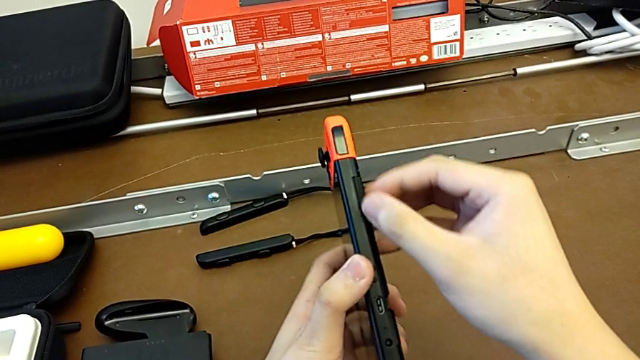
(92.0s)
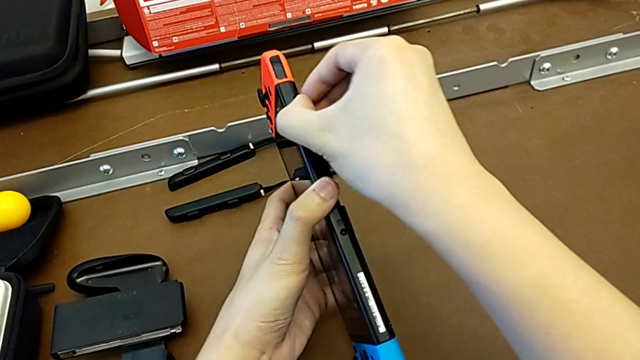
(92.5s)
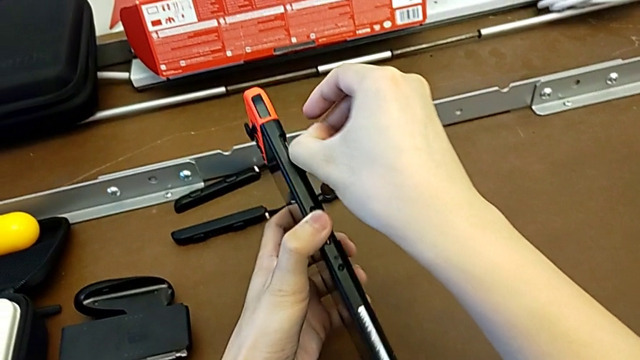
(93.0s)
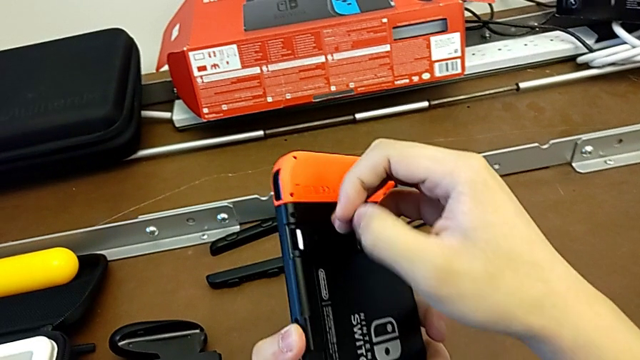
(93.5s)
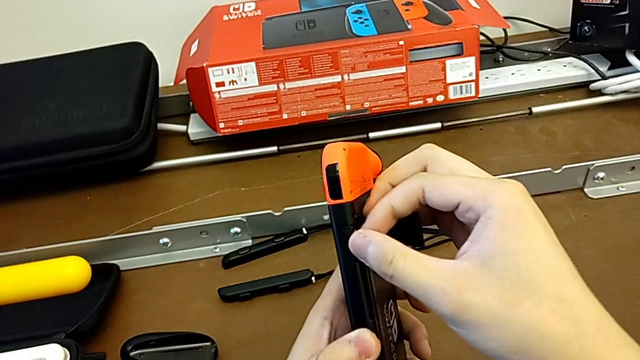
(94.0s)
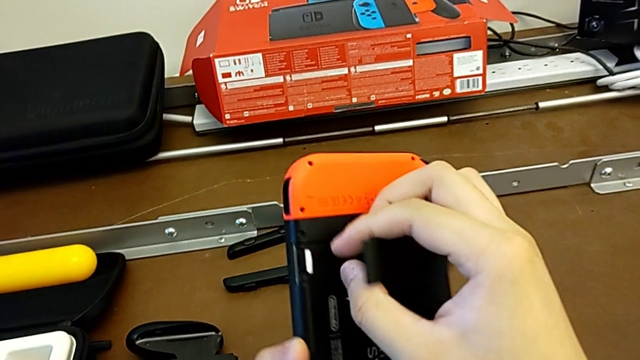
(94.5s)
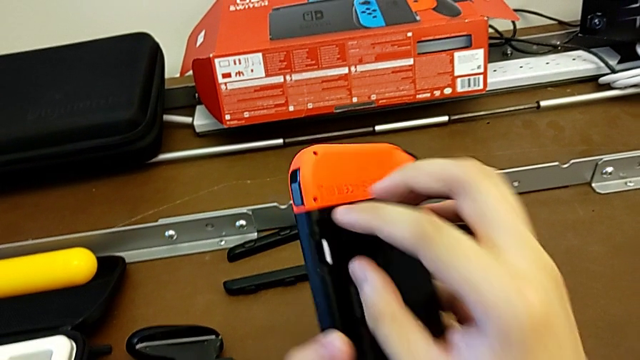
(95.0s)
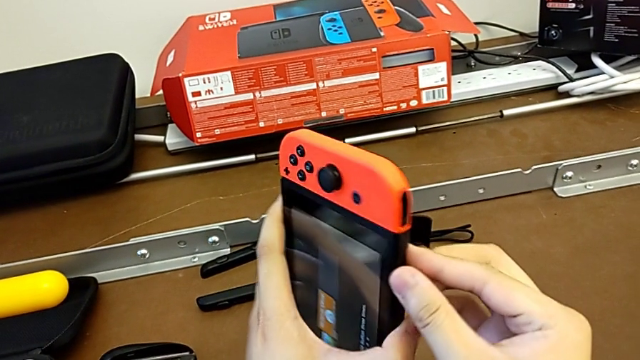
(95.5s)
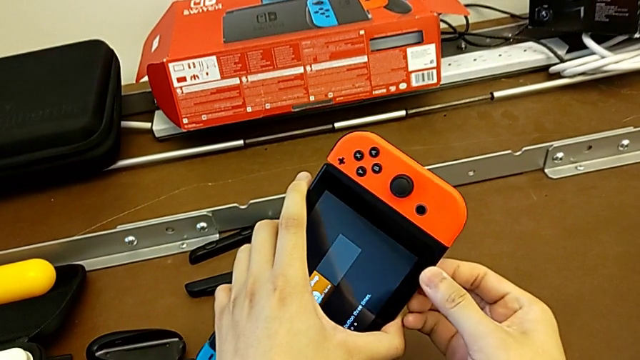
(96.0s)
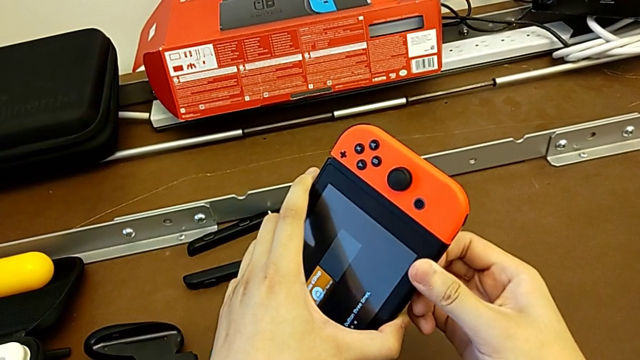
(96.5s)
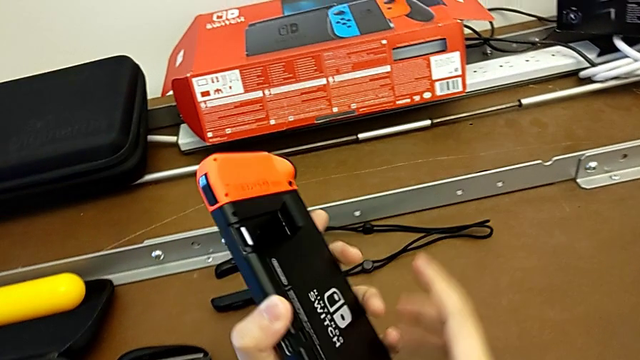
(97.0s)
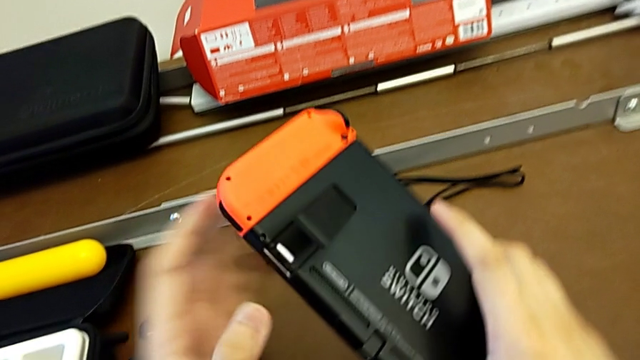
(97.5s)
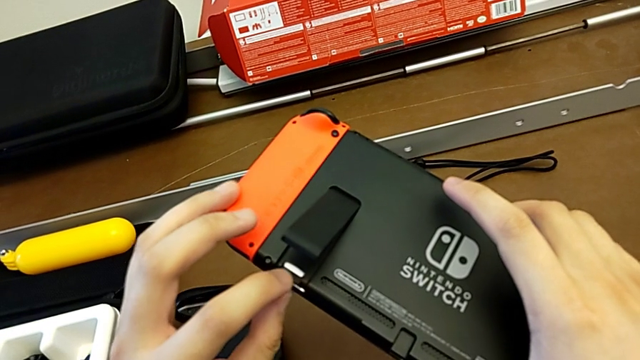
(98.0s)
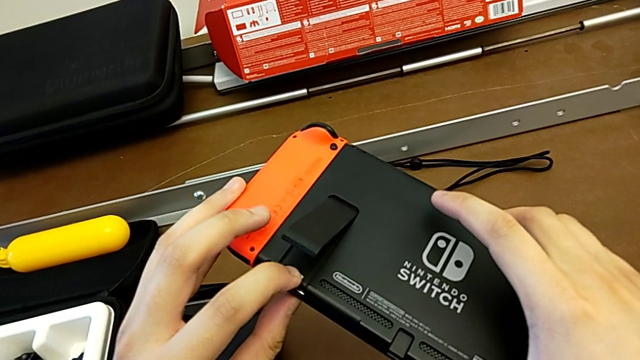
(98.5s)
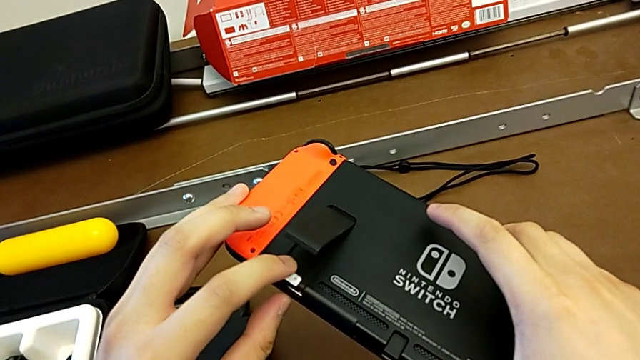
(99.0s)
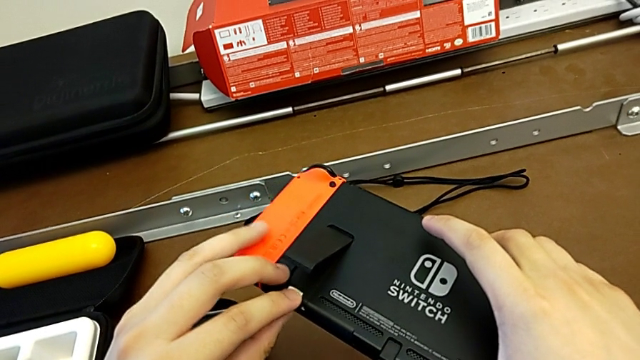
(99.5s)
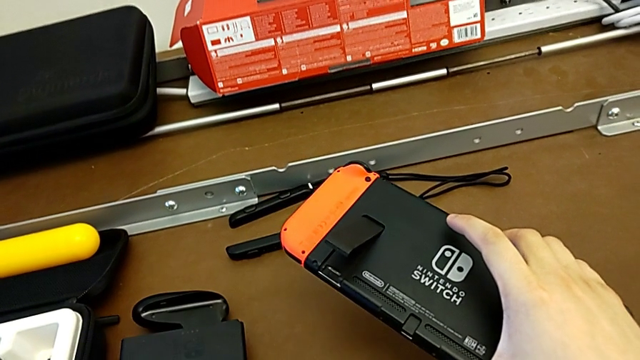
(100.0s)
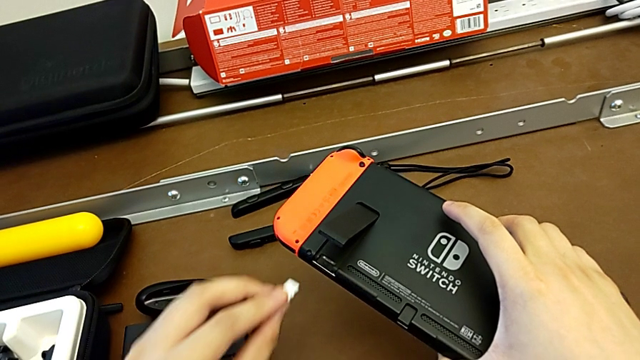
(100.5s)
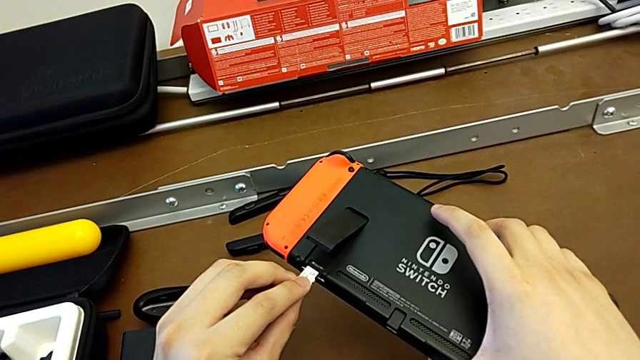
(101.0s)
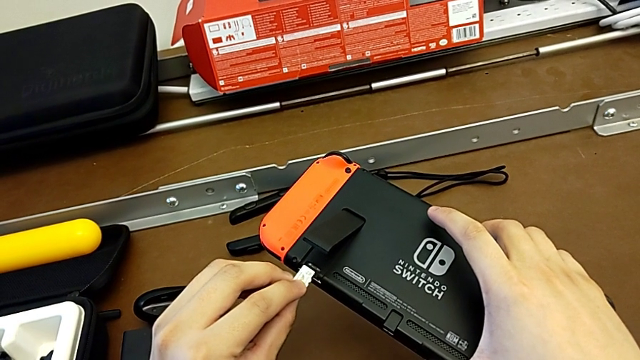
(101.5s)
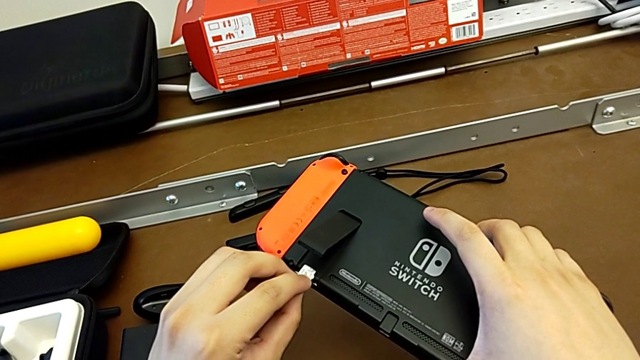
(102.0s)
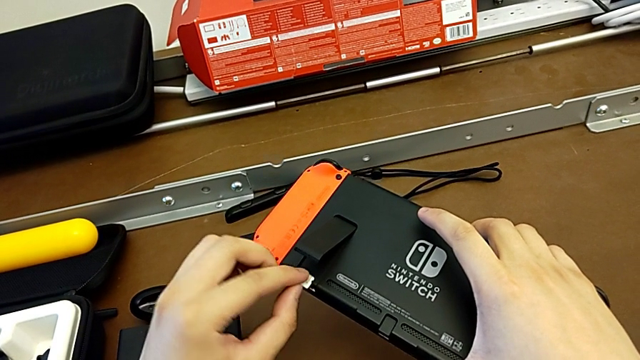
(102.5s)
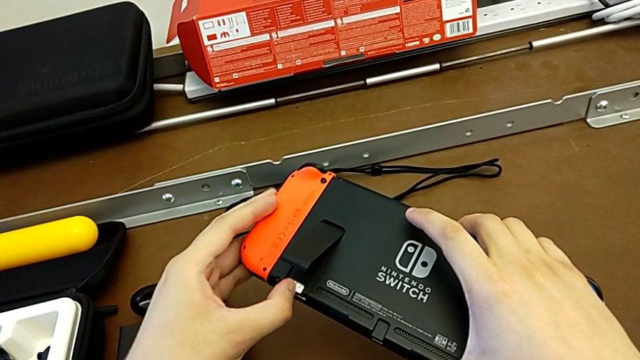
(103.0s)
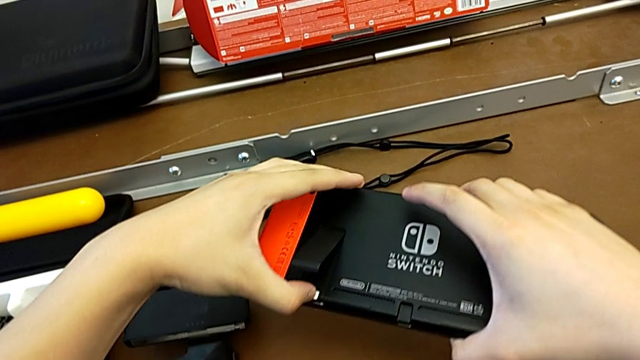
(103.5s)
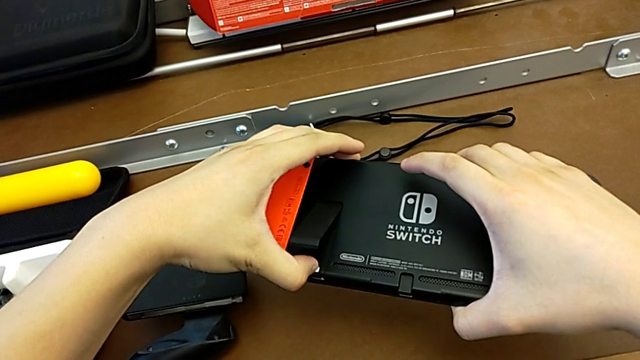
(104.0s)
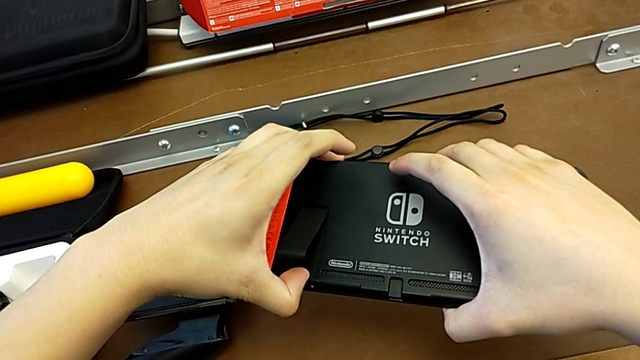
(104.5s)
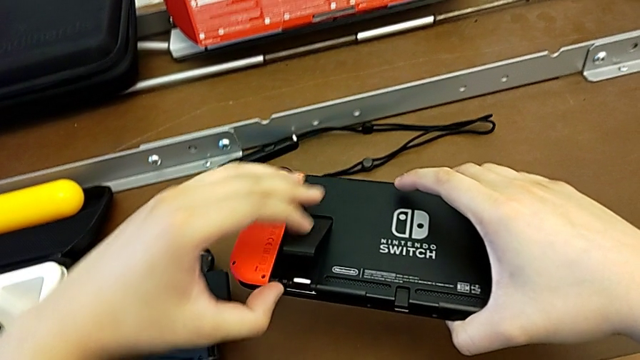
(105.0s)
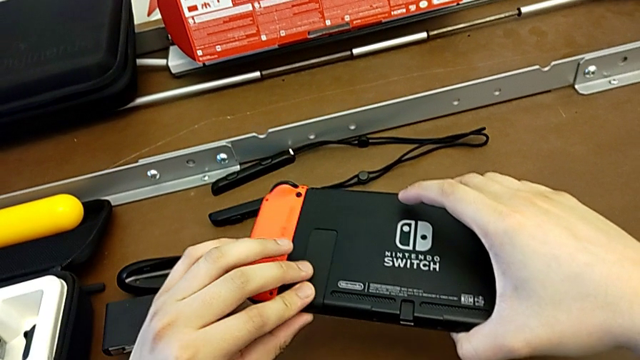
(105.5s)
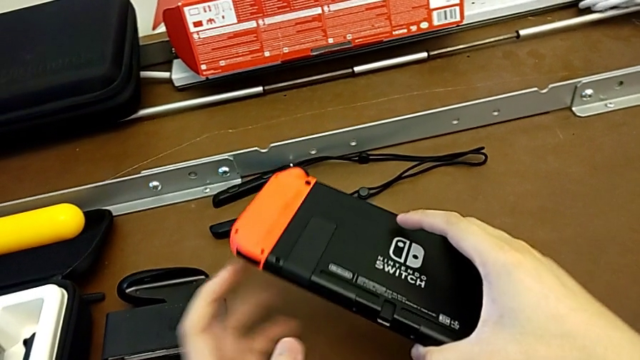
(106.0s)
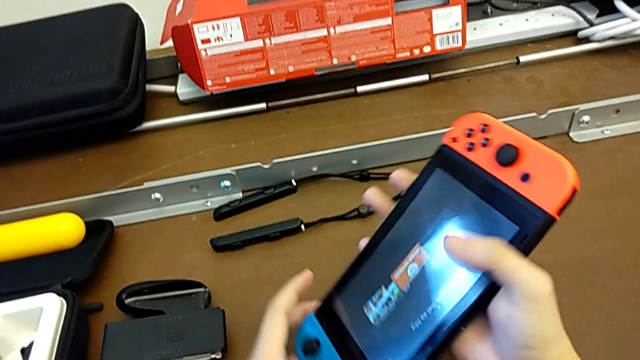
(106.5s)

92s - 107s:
The camera wearer is changing the SD card from the Nintendo Switch. They open the SD card, grab it twice, insert it and close it.

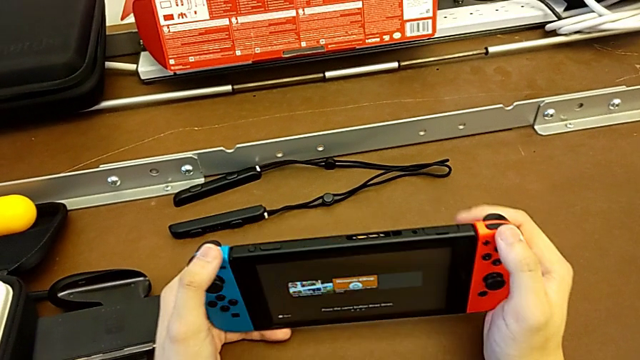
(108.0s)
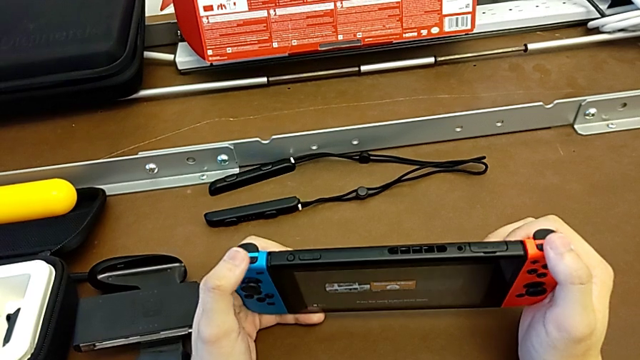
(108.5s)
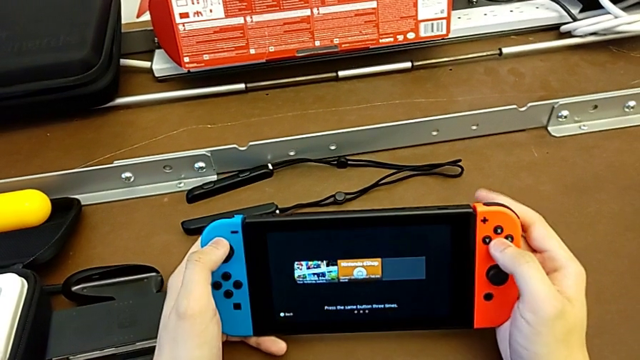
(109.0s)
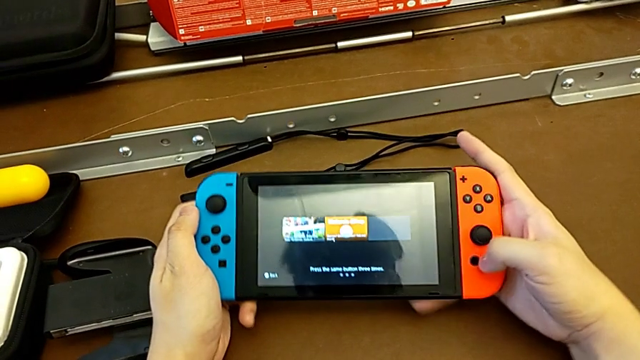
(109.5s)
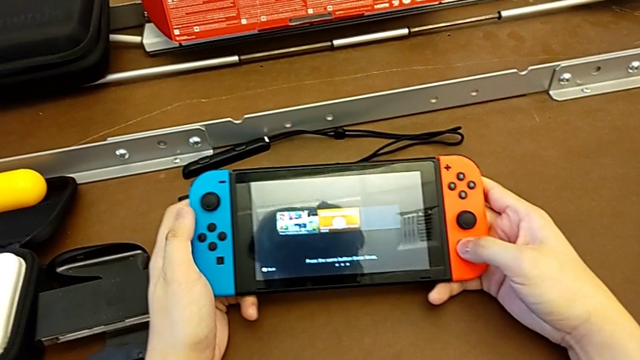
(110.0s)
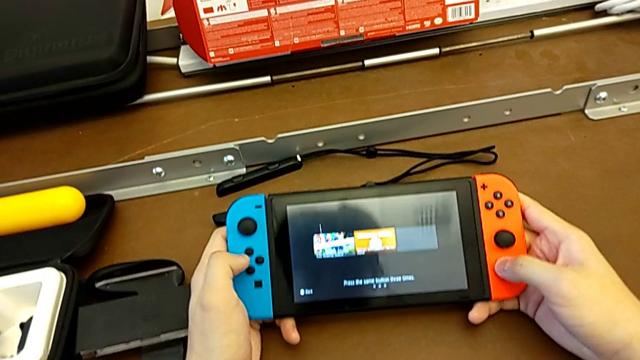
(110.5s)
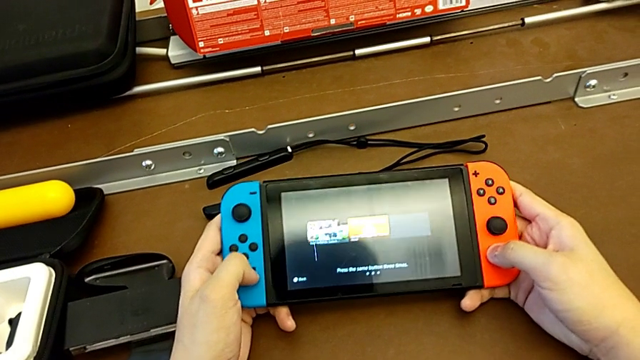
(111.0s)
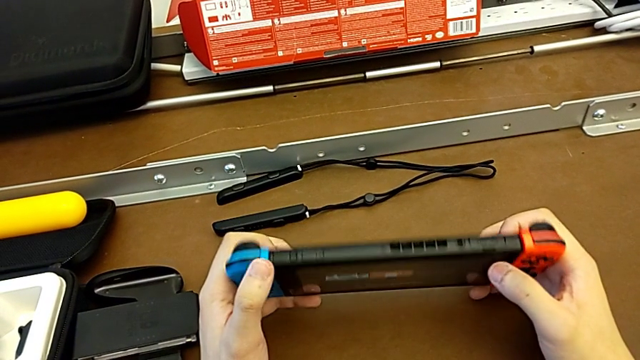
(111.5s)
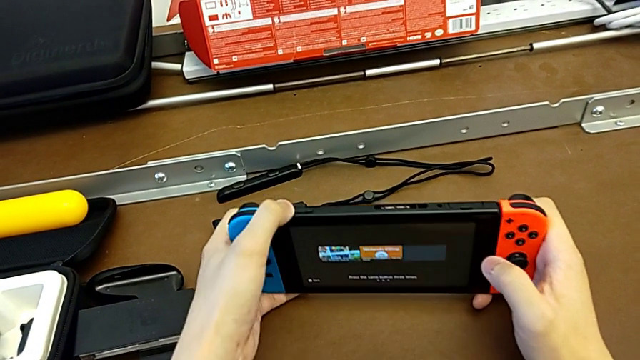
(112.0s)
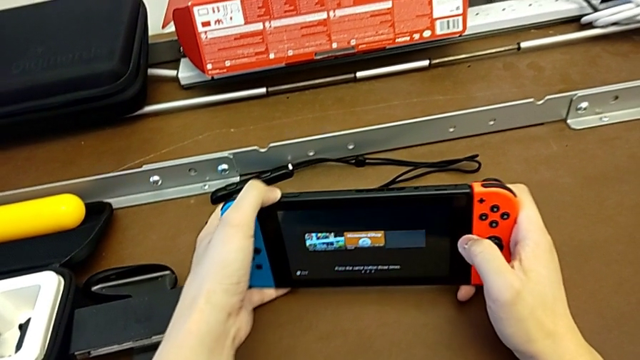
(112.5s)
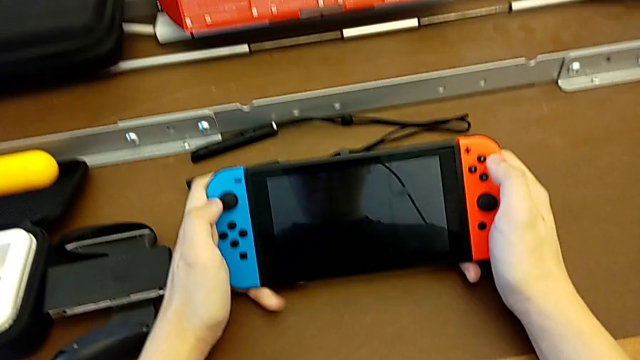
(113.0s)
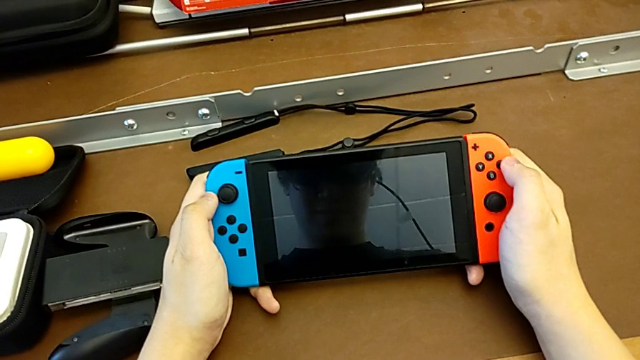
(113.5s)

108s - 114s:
The camera wearer is turning on the Nintendo Switch. They press the button and turn off the Nintendo Switch.
